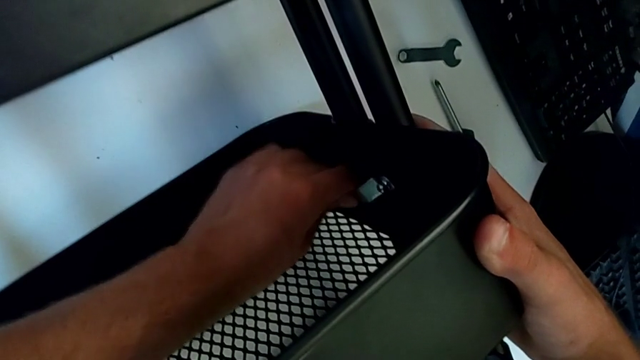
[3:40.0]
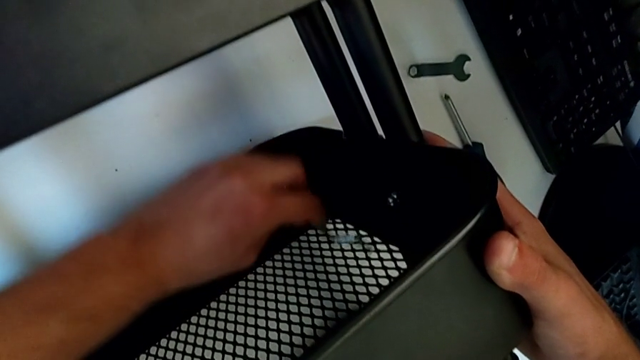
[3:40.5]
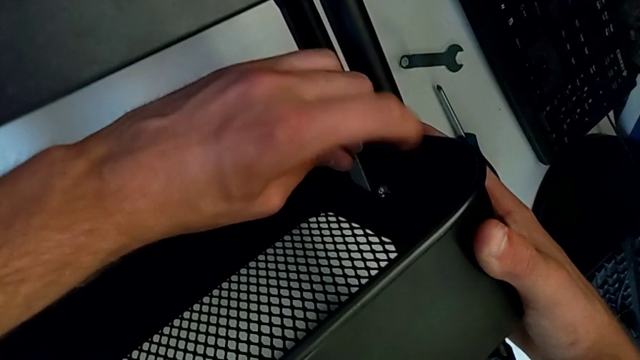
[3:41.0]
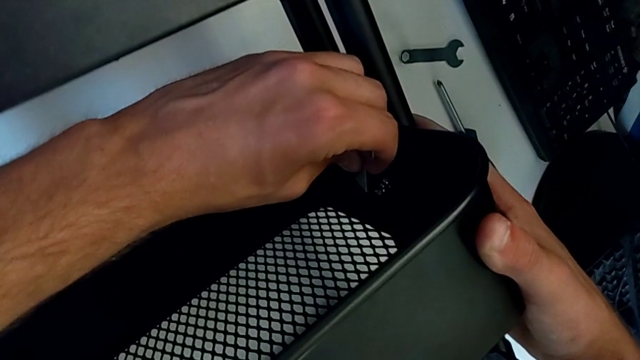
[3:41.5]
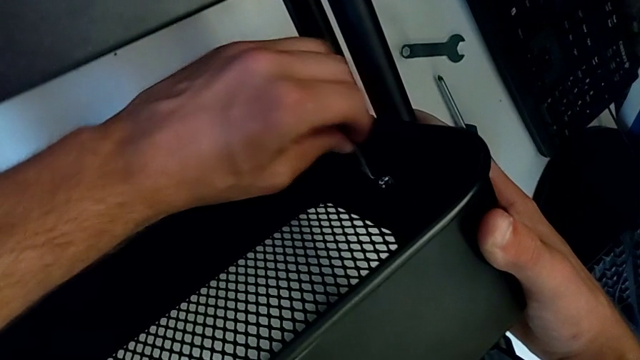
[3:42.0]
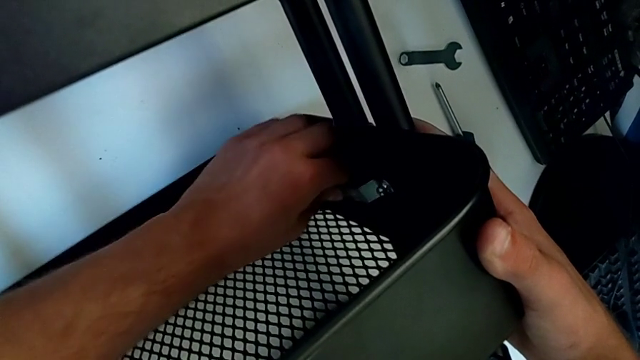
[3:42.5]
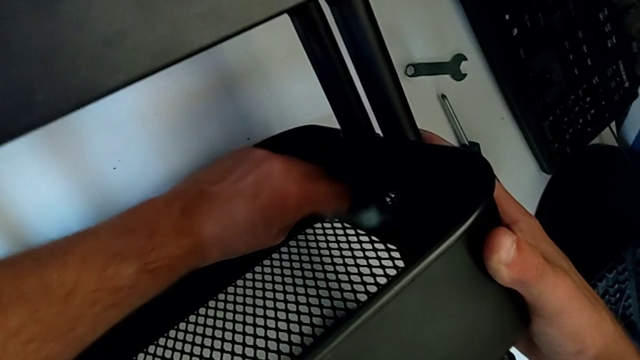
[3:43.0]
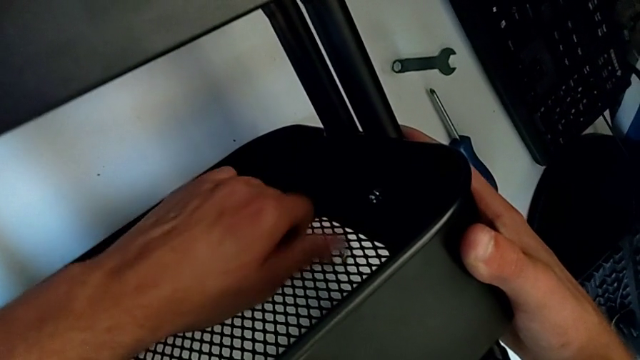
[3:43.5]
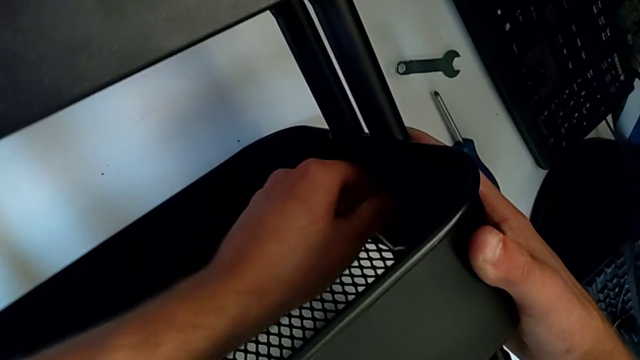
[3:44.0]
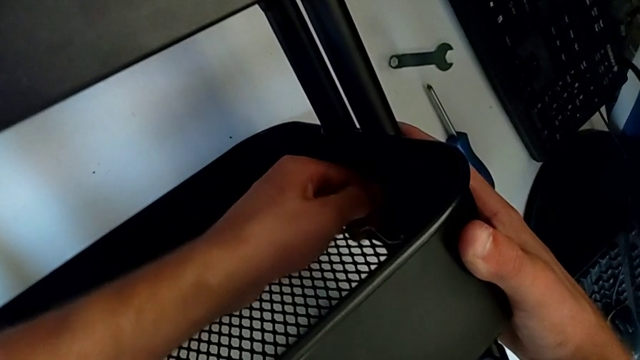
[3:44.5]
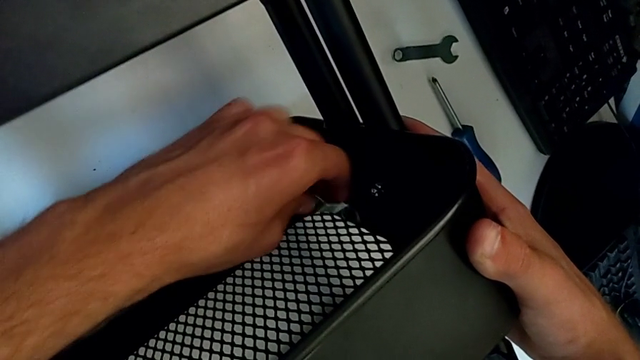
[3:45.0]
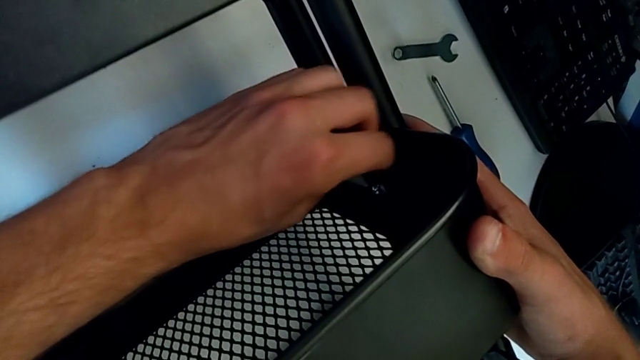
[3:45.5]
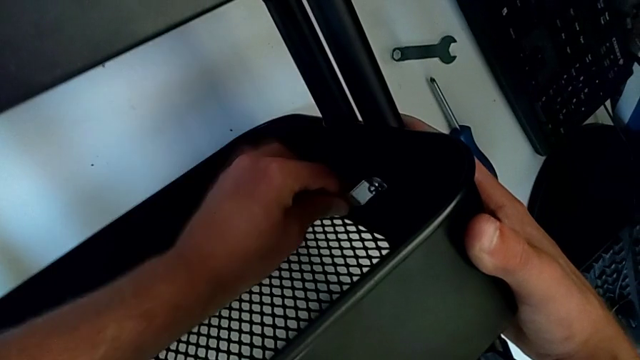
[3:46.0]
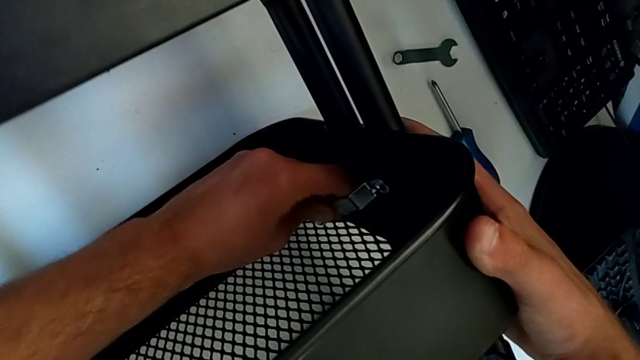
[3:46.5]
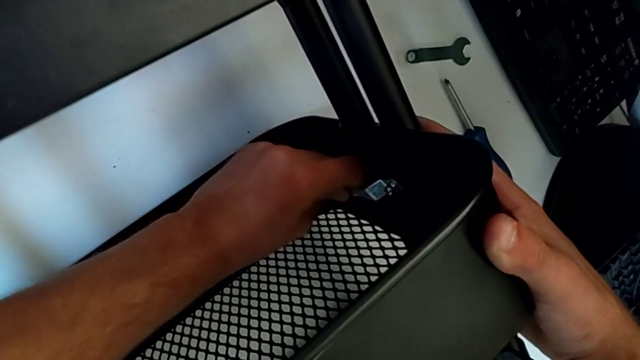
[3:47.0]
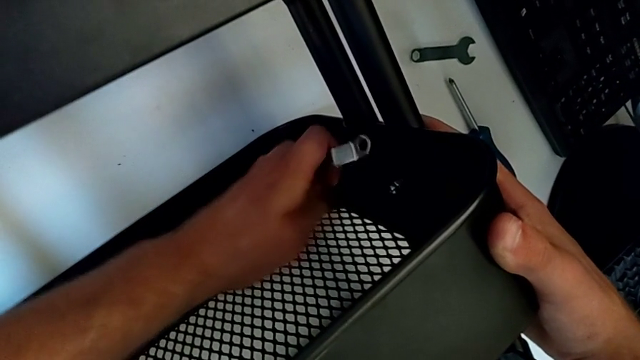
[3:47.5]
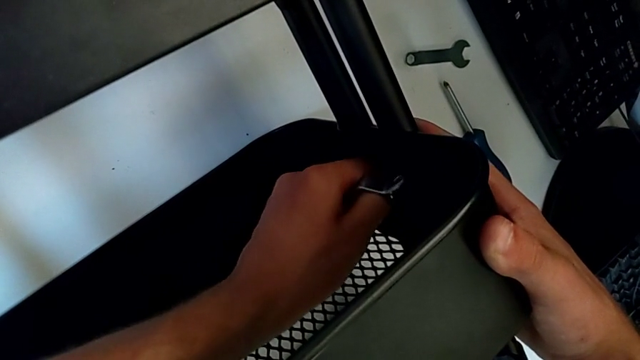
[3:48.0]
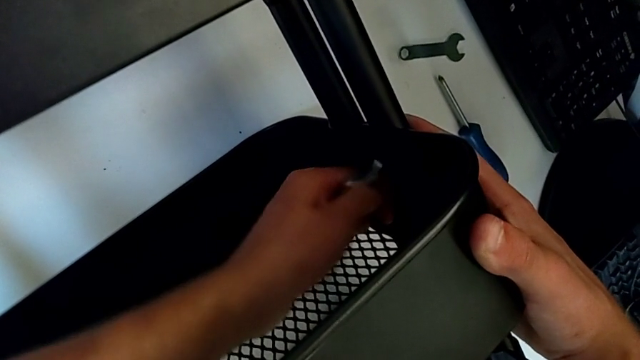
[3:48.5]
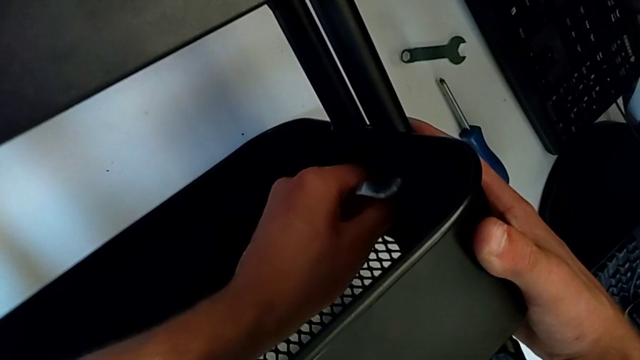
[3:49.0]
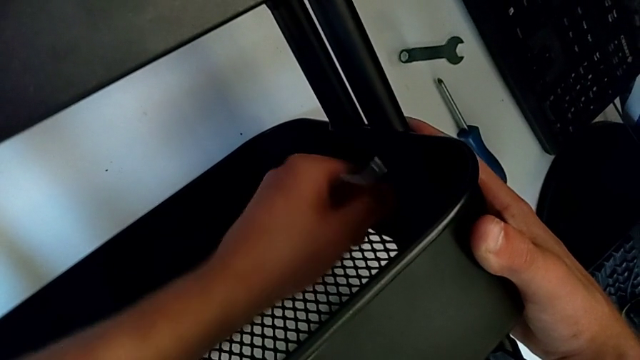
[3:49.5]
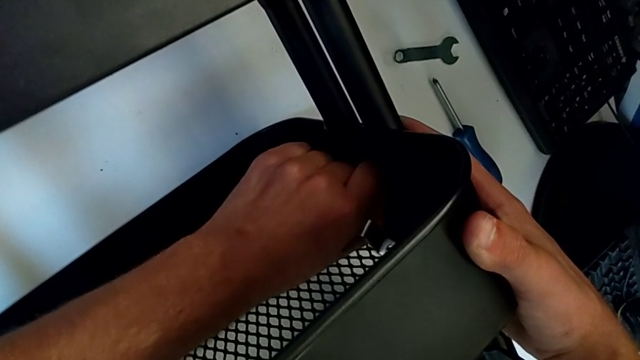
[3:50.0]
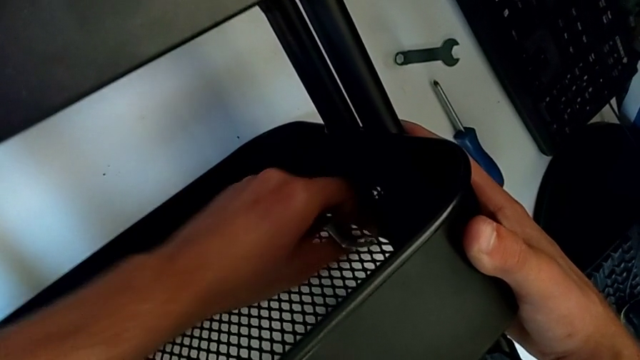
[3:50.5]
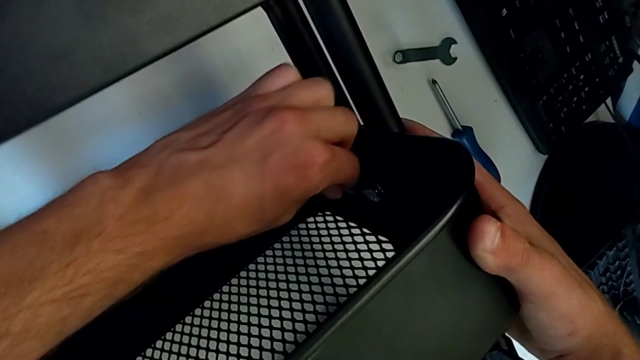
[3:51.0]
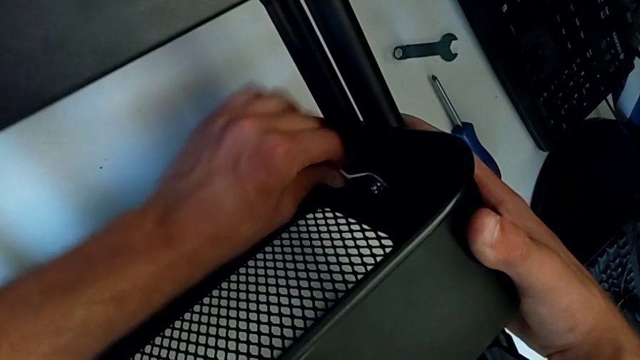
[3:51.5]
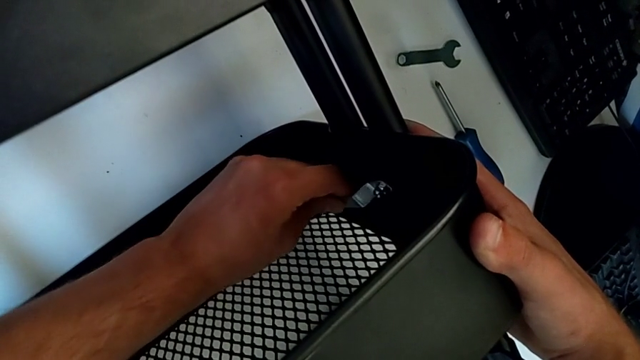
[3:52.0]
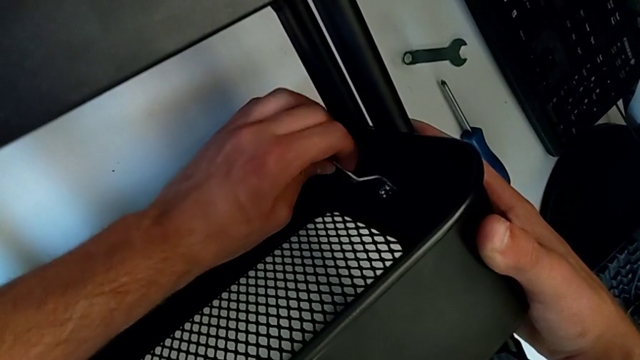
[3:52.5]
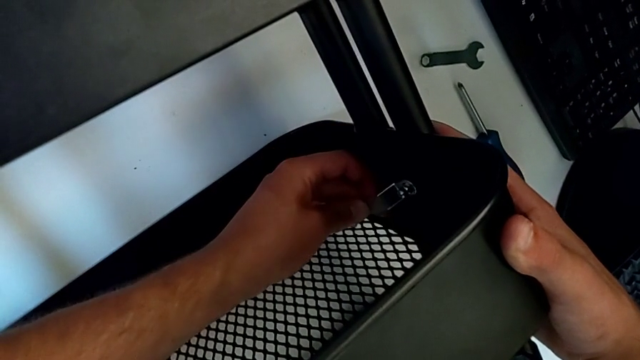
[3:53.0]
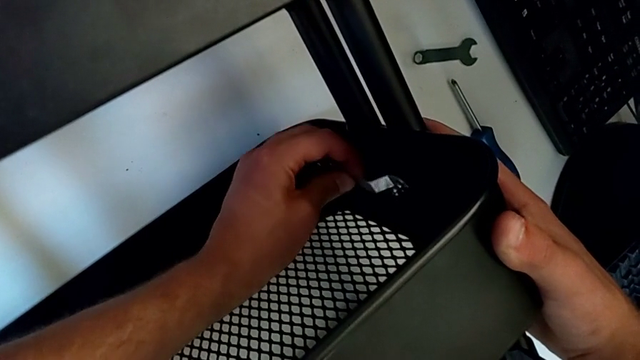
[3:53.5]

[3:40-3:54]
The camera wearer is disassembling the second bolt from the middle tray. They unscrew the hexagon cap nut, disassemble the hexagonal wrench, unscrew the hexagon cap nut, insert the hexagonal wrench and unscrew the hexagon cap nut.

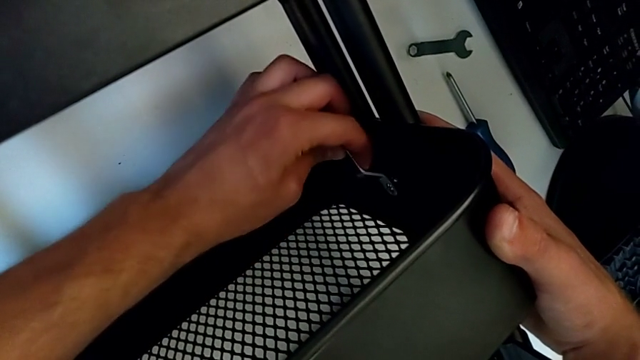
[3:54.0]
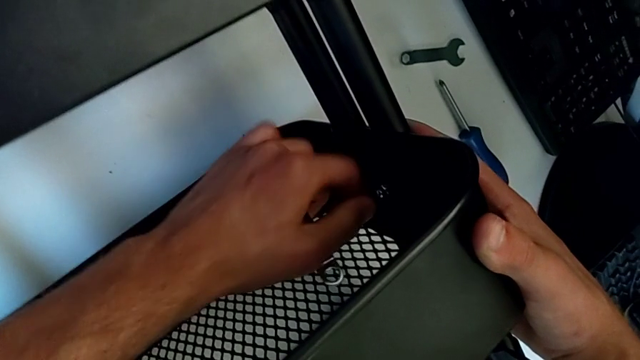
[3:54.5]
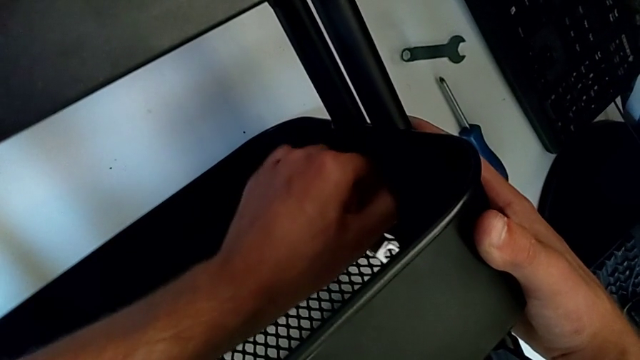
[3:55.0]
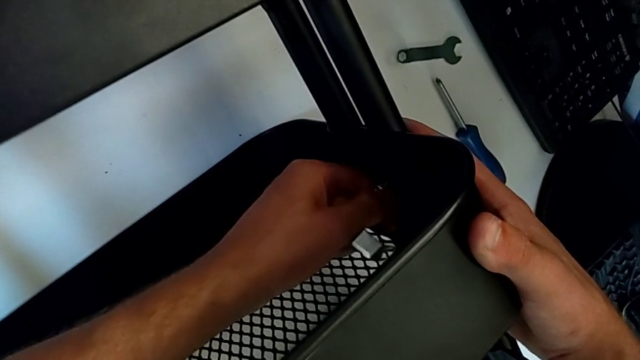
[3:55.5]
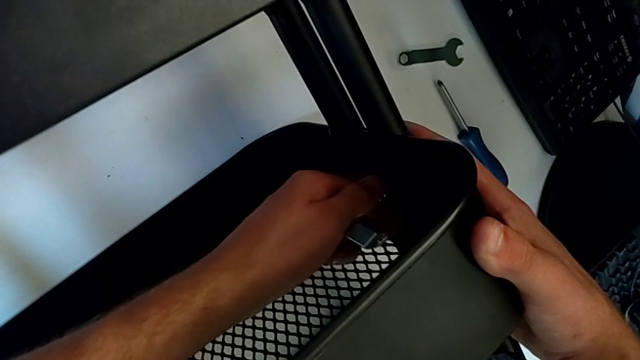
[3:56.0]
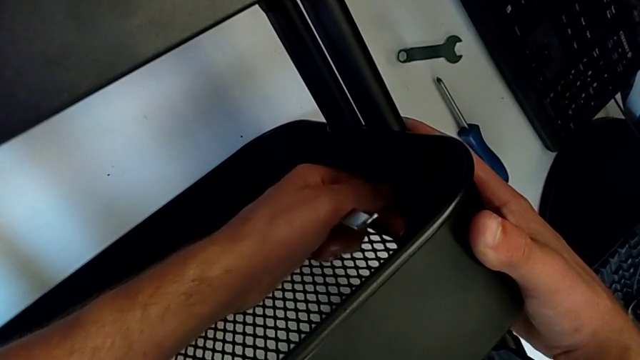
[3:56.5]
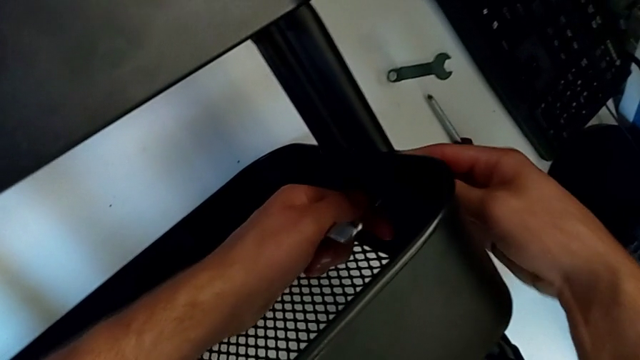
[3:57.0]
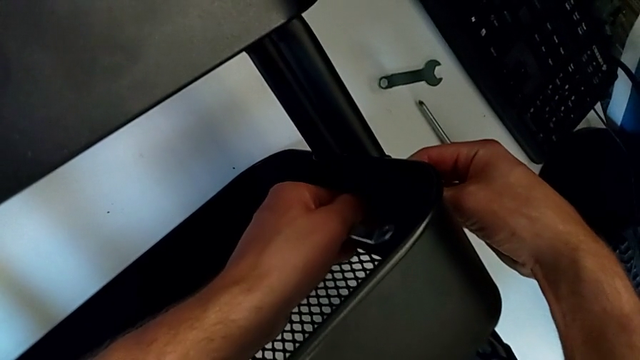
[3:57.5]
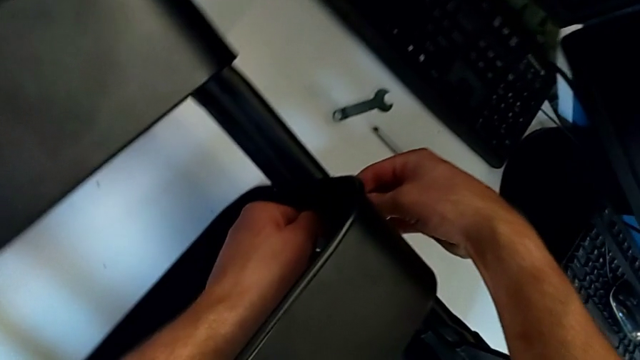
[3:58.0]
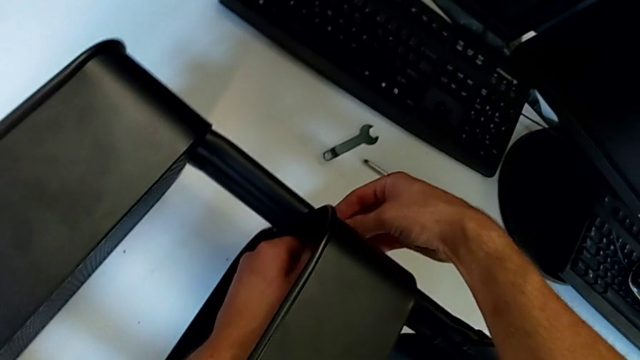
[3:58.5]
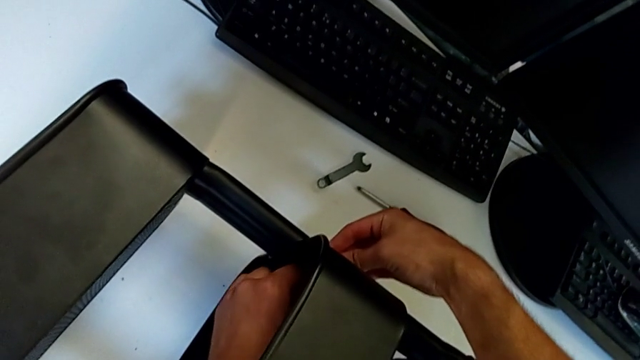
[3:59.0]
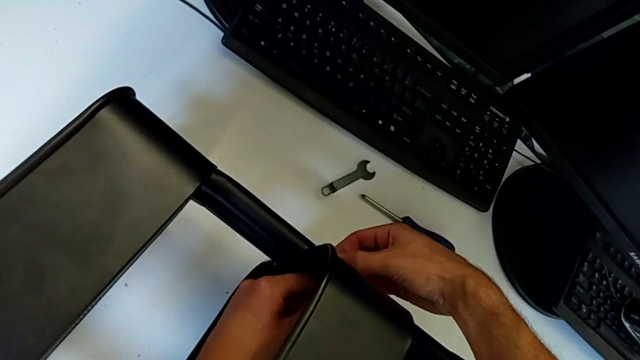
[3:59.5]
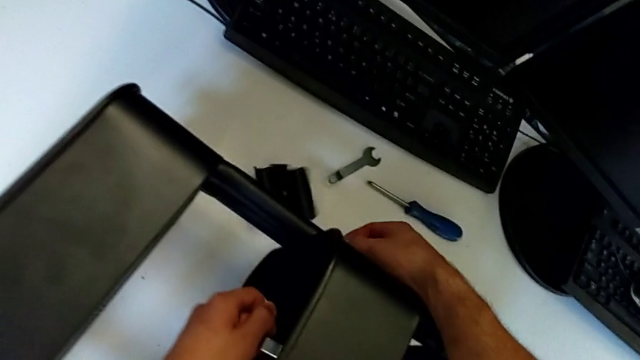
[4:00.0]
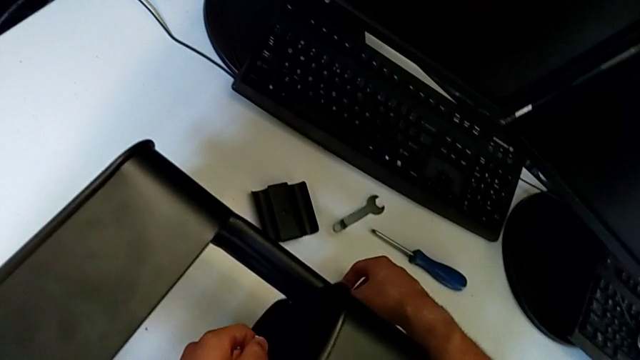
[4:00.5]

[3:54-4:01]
The camera wearer is disassembling the second bolt from the middle tray. They withdraw the hexagonal wrench, unscrew the hexagonal wrench, wrongly drop the bracket with the right hand and disassemble the hexagon cap nut with the left hand.
